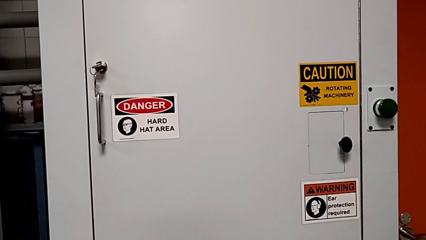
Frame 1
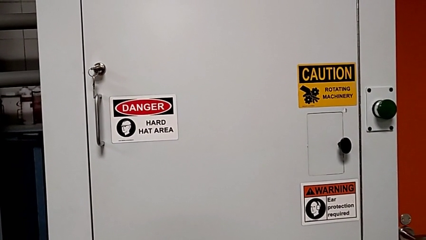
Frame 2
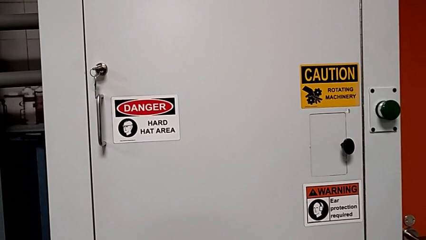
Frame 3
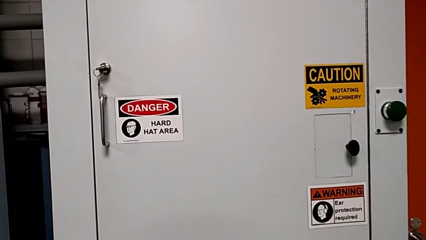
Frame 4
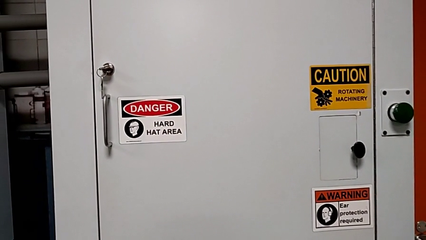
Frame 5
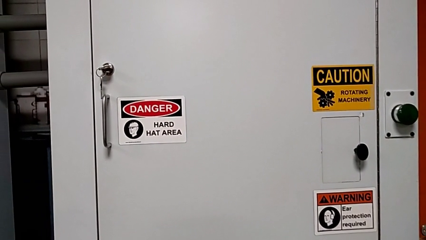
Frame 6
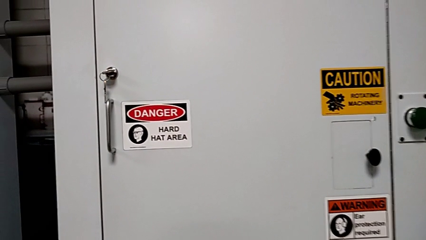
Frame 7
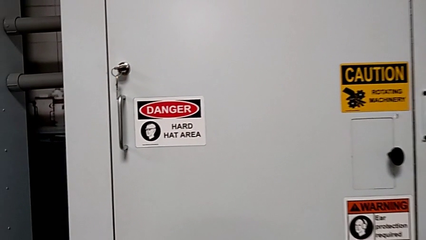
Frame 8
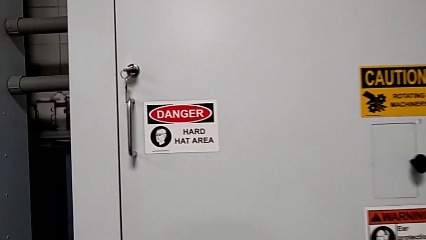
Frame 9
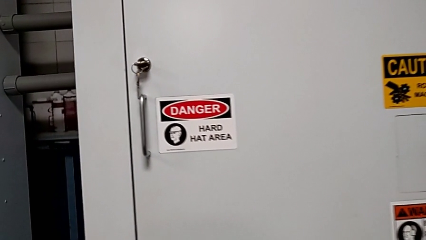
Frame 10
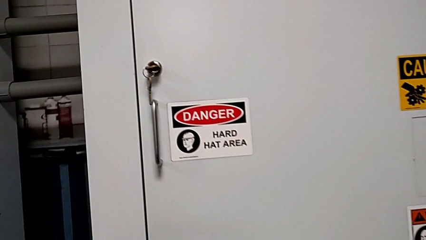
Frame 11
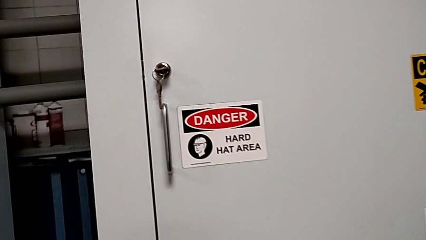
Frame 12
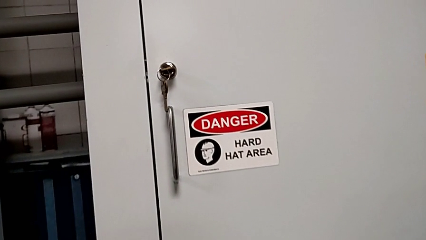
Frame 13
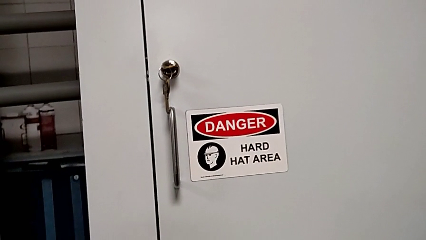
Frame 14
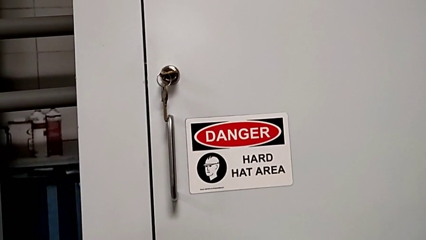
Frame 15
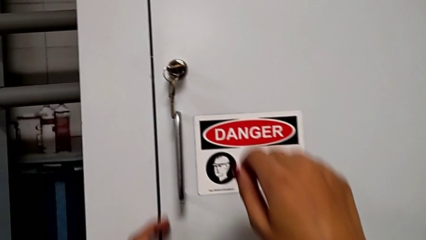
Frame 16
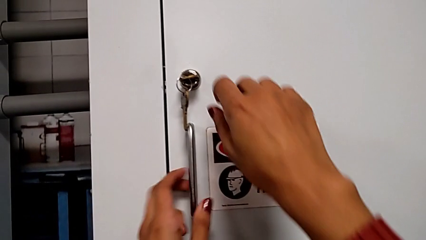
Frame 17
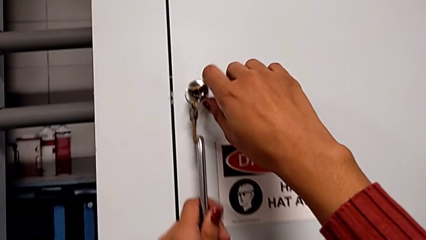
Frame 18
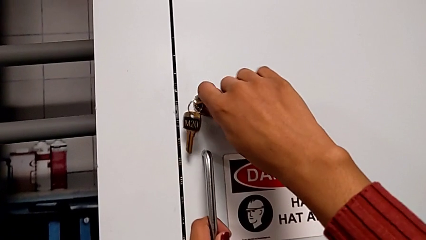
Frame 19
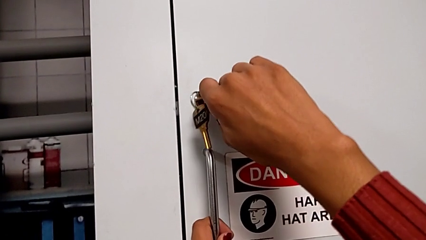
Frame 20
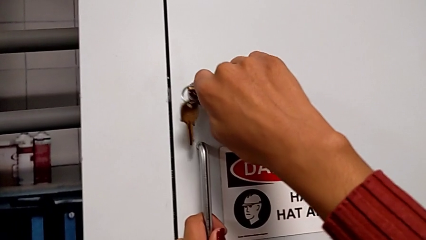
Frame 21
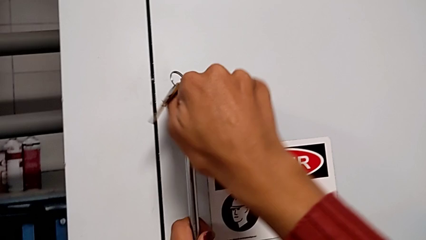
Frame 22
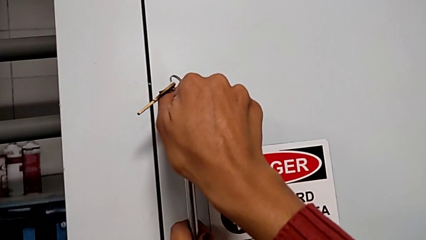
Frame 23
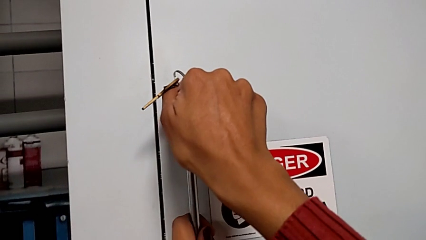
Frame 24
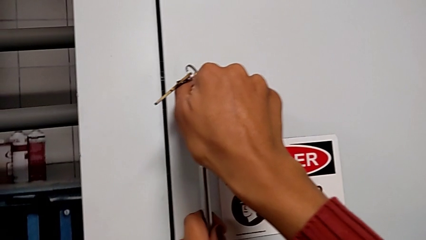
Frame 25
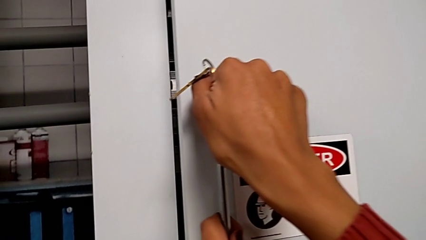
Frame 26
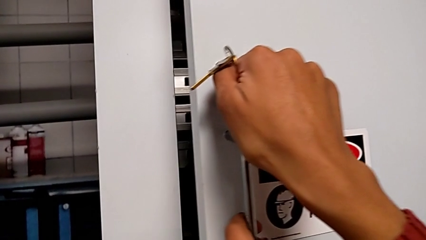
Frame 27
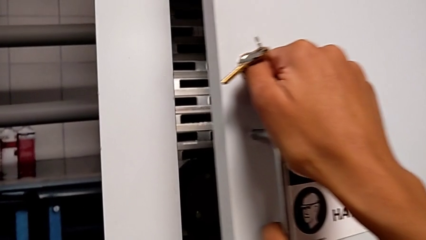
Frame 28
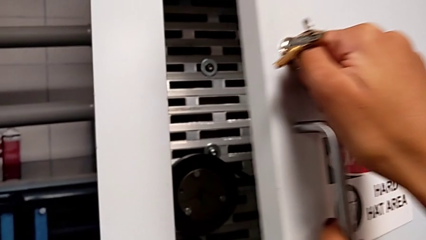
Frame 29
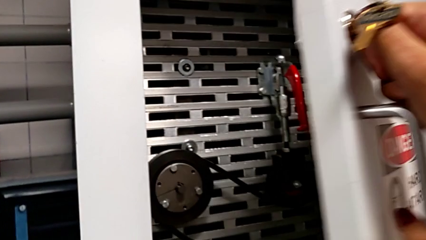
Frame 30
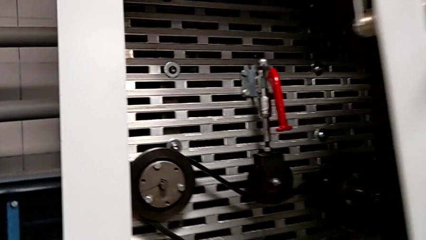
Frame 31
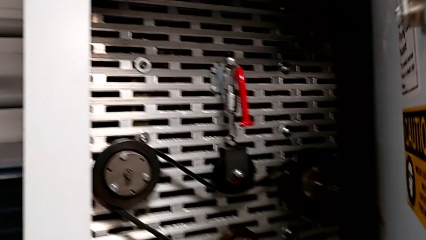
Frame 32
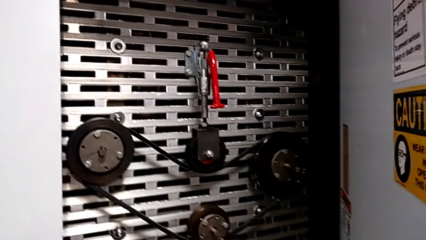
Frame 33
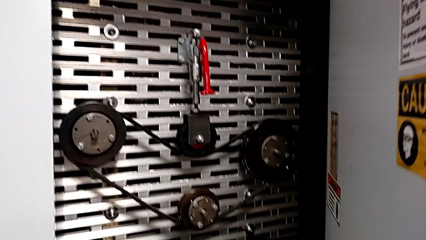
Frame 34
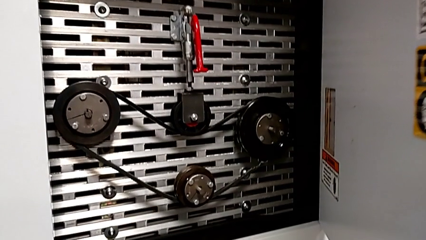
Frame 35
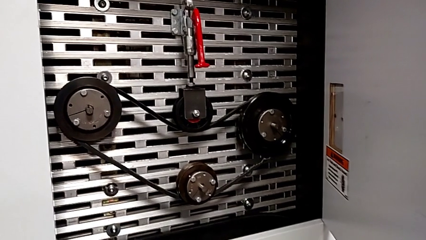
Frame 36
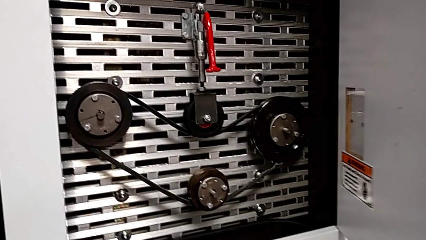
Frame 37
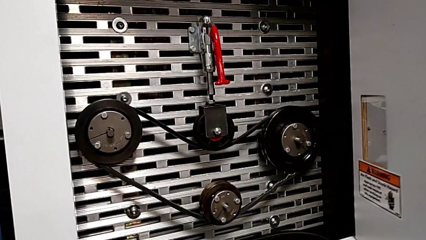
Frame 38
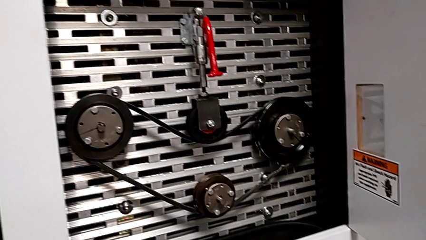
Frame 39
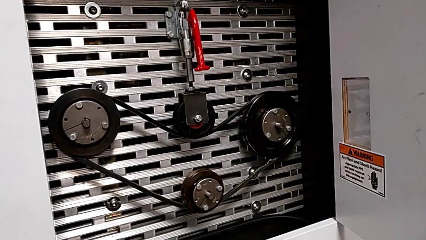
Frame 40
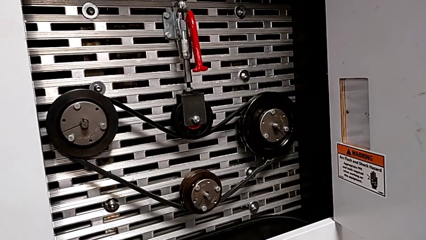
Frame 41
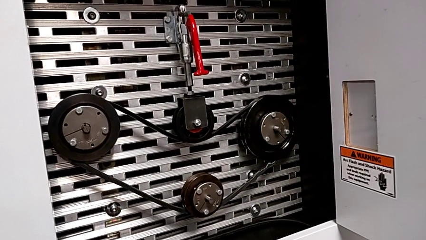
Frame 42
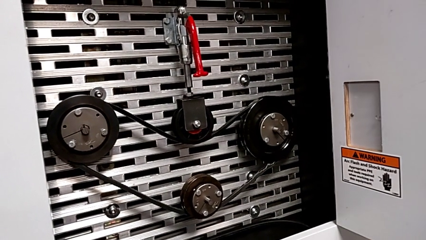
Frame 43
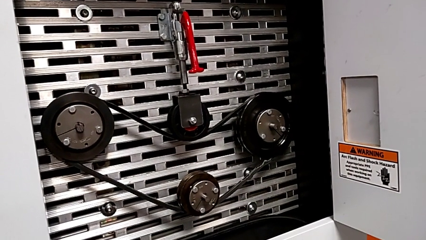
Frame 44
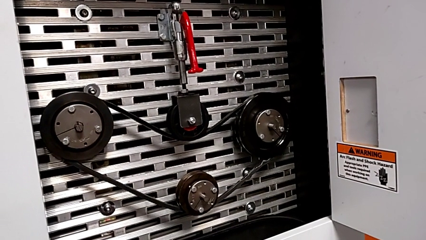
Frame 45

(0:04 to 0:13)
The camera wearer opens the front panel door. They unlock the front panel door and open it.

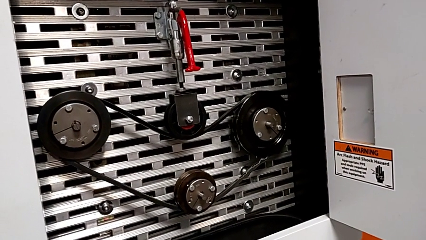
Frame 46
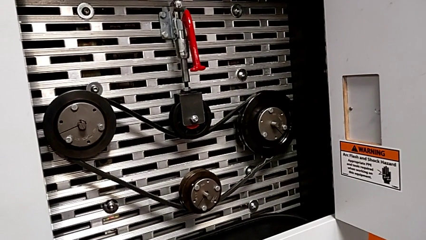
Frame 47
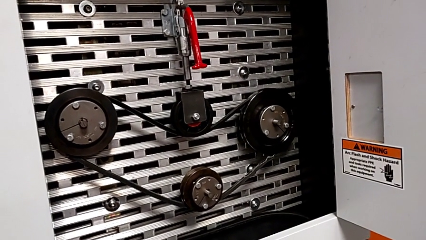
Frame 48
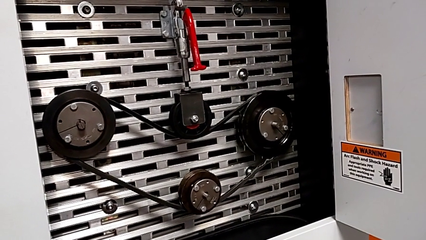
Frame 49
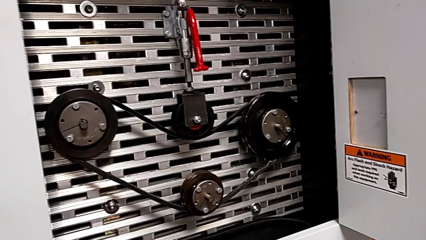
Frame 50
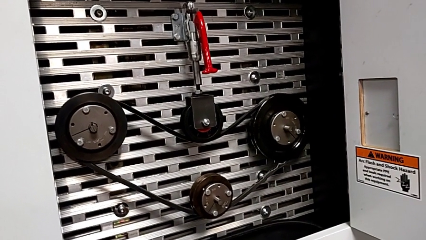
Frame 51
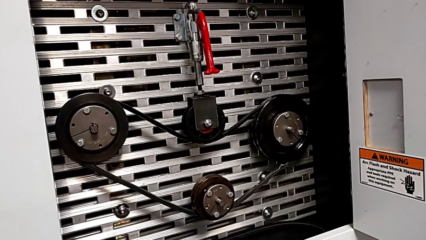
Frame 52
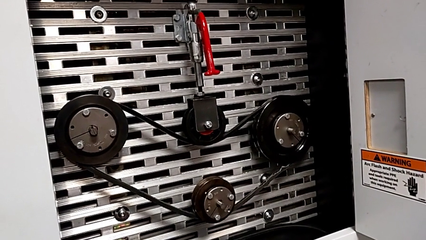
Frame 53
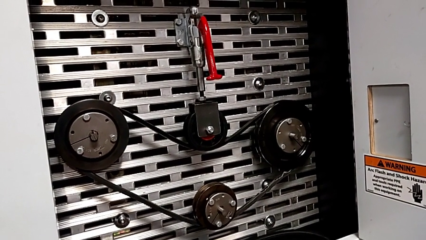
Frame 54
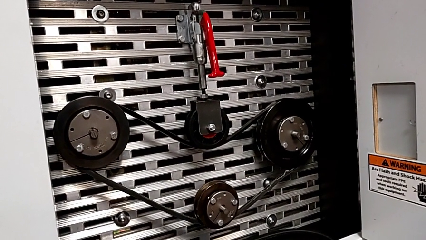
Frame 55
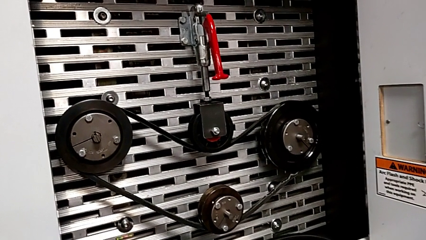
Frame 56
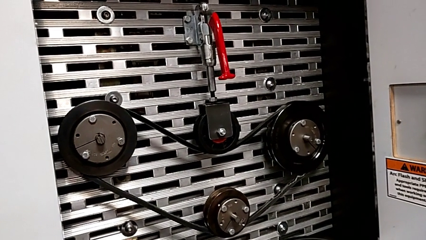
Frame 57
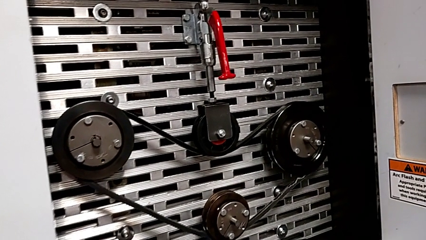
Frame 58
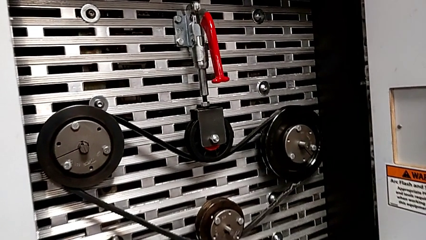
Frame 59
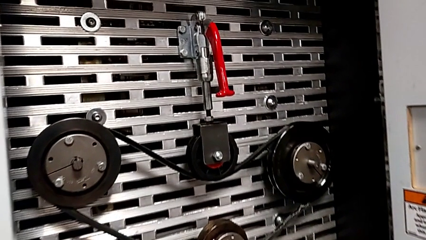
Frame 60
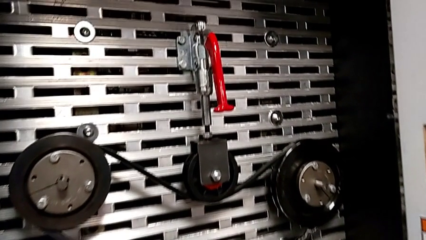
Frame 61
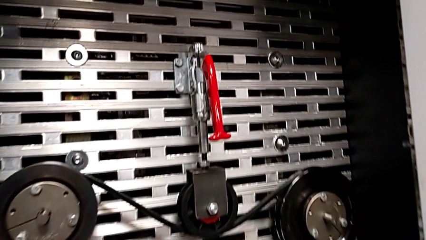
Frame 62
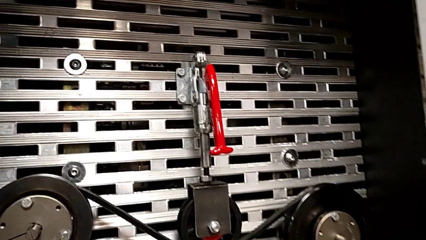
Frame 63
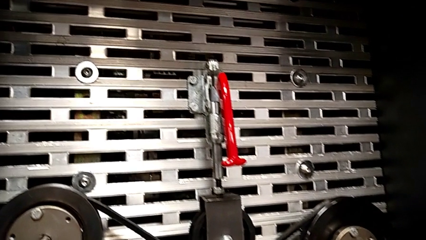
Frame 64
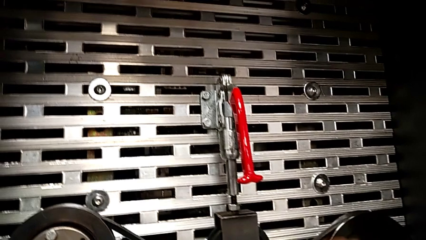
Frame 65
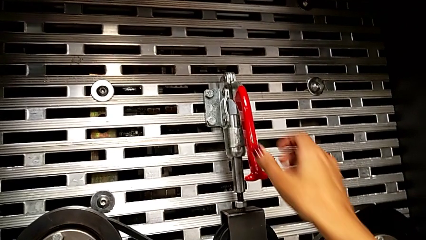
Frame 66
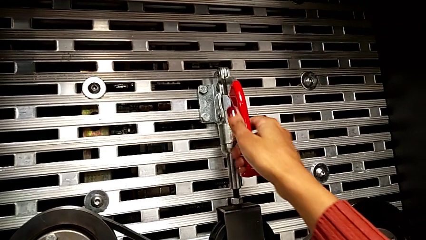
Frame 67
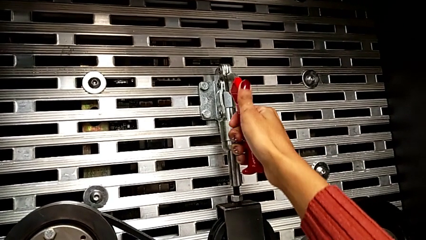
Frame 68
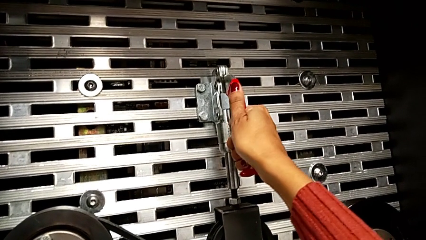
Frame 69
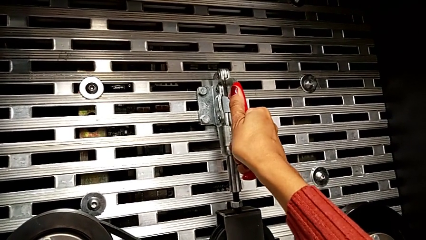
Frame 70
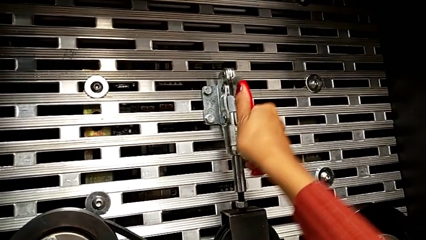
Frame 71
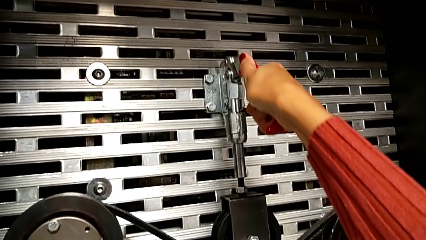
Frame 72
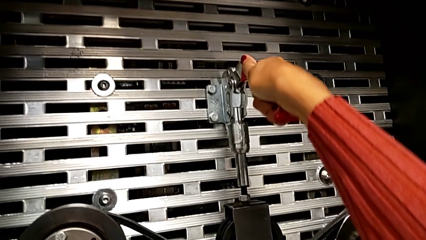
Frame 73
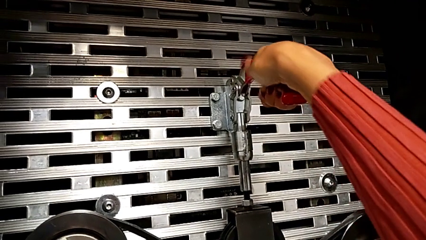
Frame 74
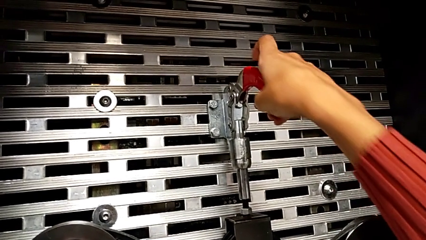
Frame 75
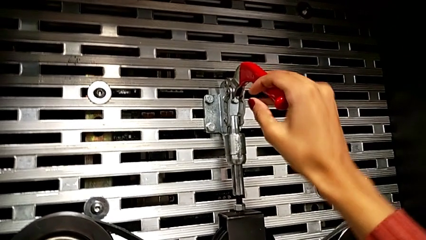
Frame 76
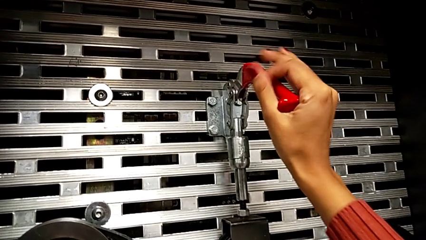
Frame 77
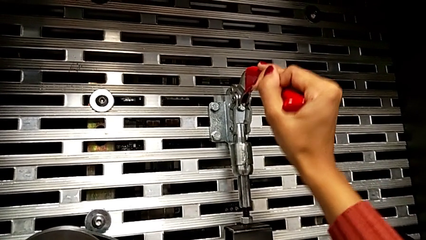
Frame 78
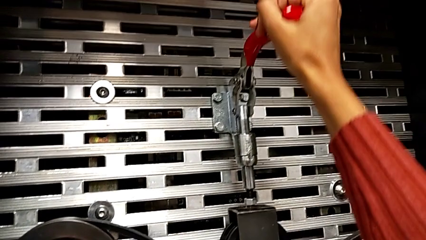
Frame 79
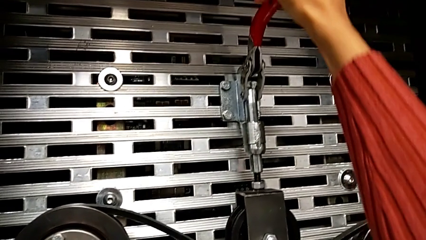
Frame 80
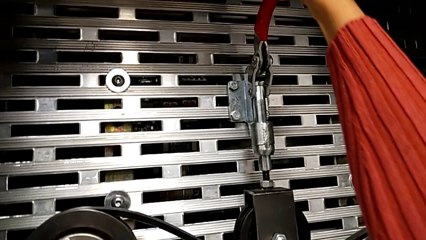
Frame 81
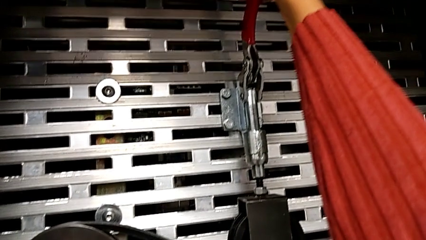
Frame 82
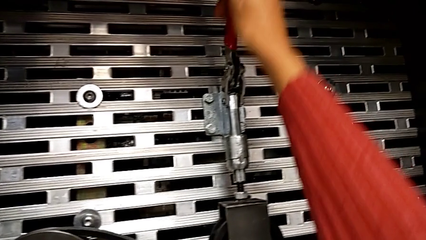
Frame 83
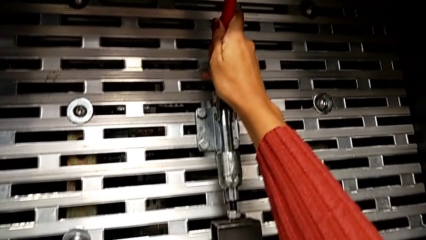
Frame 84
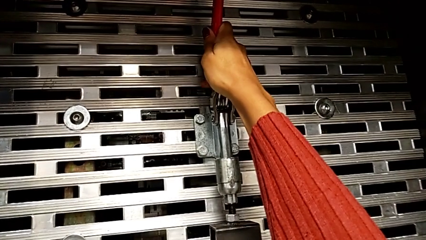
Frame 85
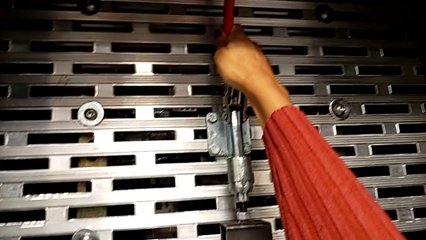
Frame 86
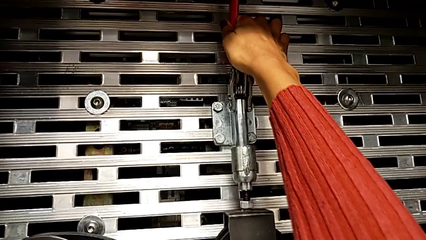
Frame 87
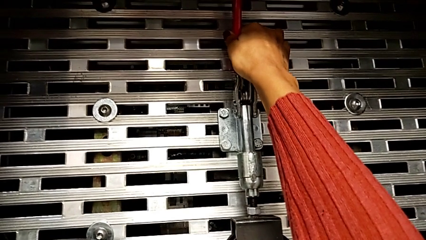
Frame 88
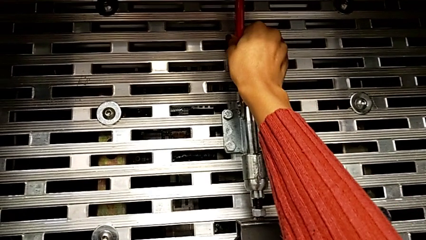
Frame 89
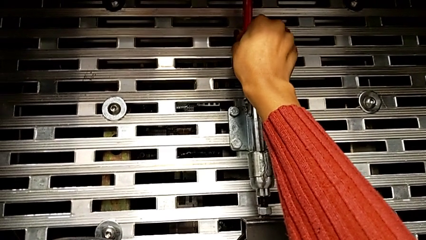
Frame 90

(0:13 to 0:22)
The camera wearer pulls up the lever. They pull the red lever.
